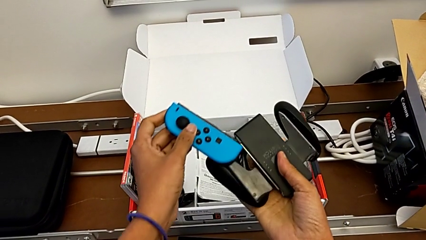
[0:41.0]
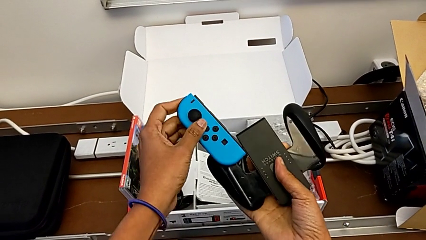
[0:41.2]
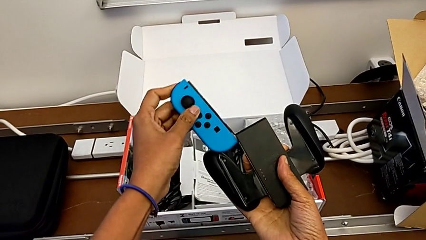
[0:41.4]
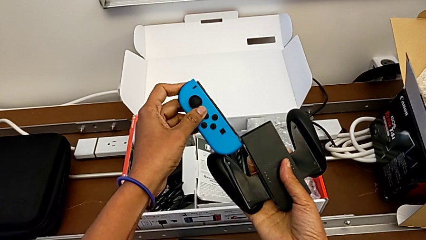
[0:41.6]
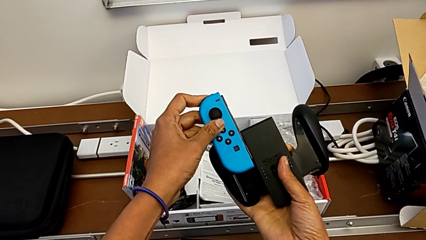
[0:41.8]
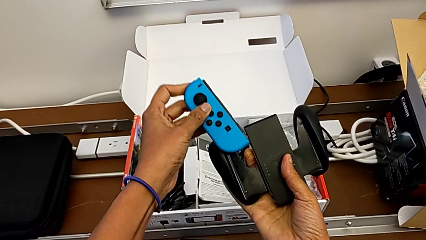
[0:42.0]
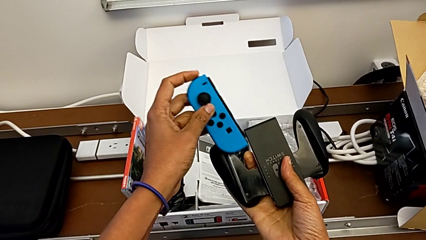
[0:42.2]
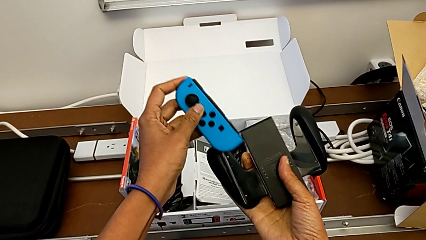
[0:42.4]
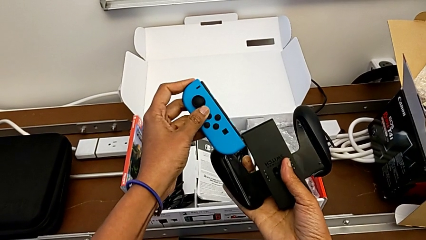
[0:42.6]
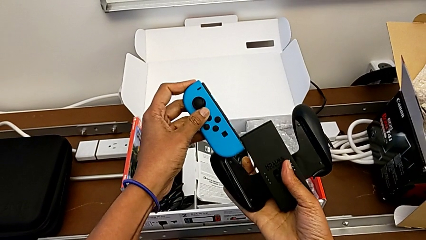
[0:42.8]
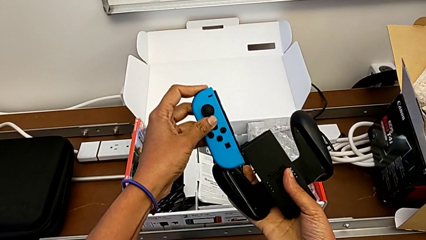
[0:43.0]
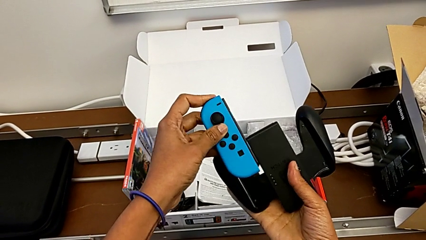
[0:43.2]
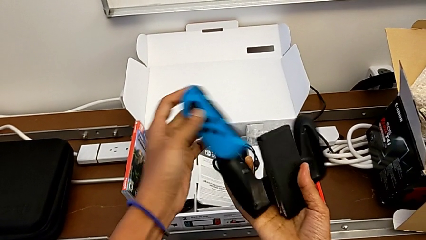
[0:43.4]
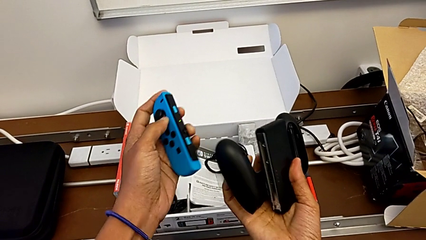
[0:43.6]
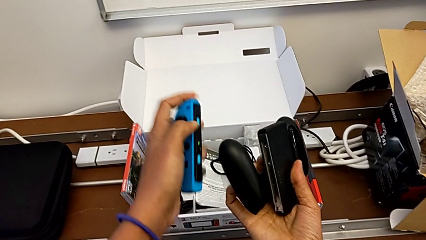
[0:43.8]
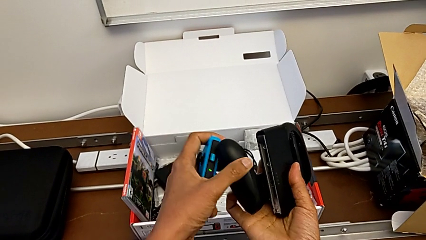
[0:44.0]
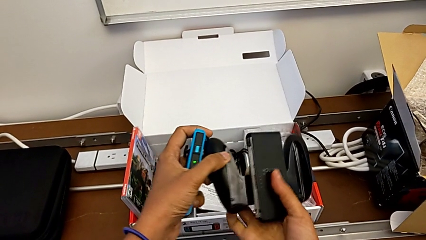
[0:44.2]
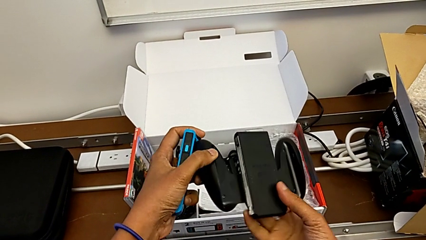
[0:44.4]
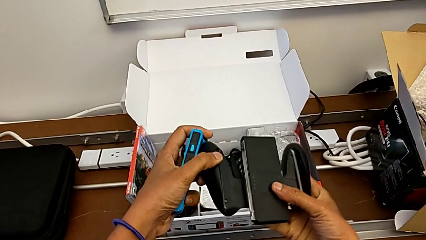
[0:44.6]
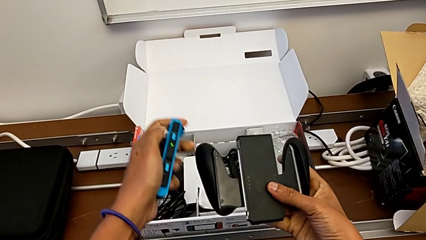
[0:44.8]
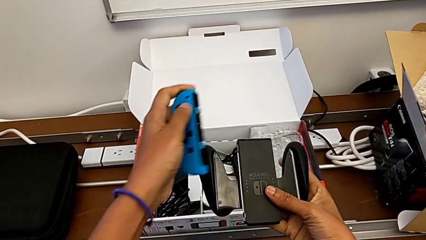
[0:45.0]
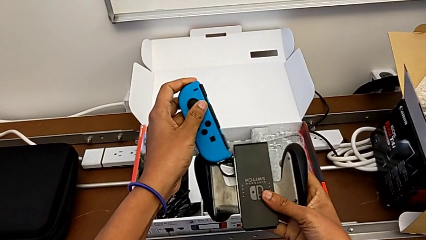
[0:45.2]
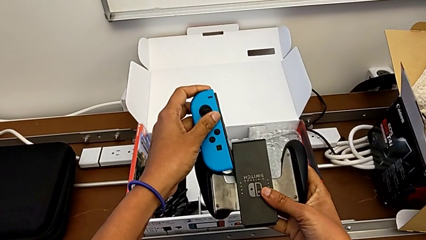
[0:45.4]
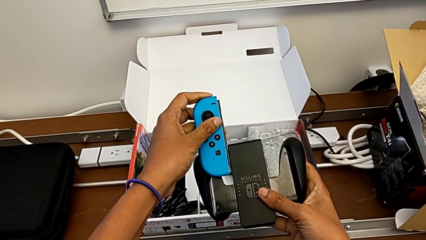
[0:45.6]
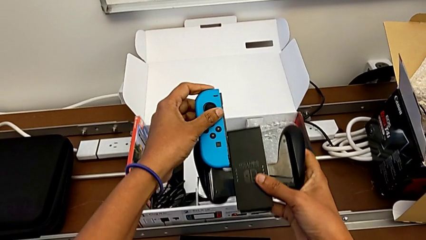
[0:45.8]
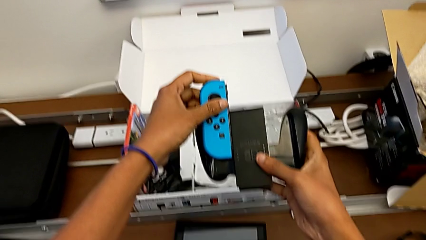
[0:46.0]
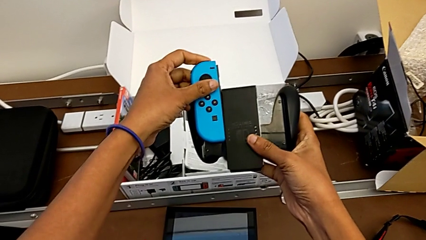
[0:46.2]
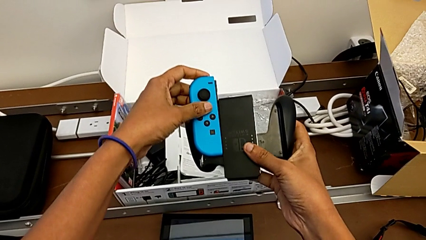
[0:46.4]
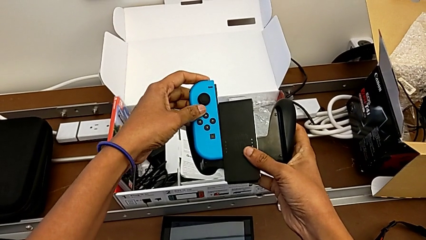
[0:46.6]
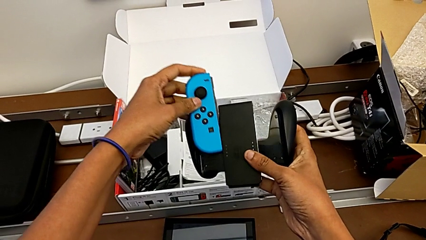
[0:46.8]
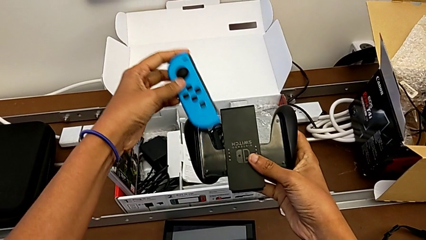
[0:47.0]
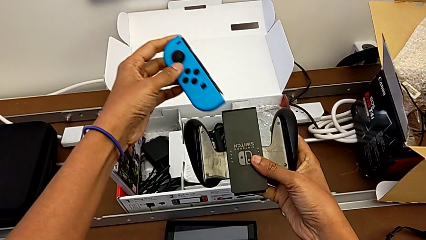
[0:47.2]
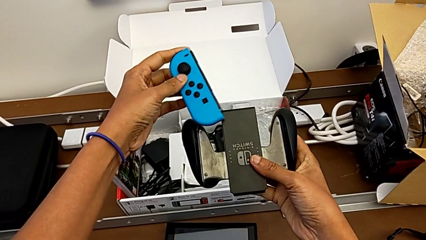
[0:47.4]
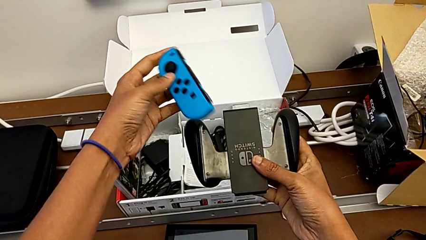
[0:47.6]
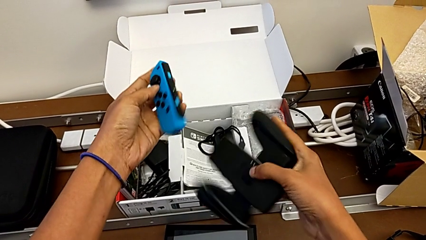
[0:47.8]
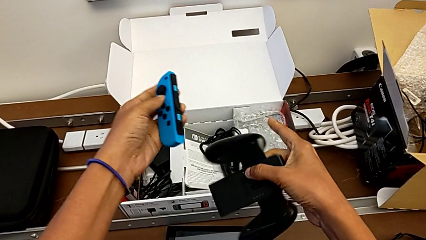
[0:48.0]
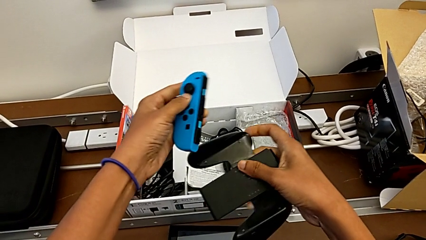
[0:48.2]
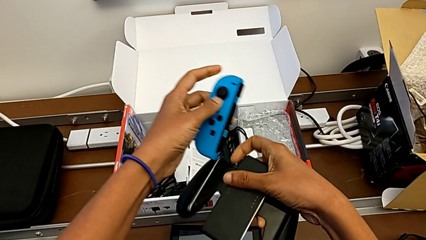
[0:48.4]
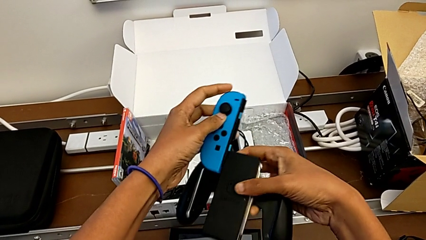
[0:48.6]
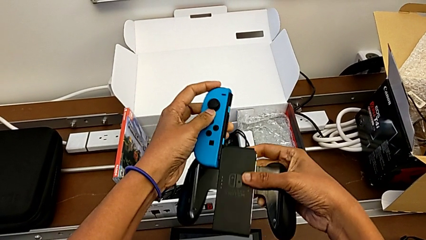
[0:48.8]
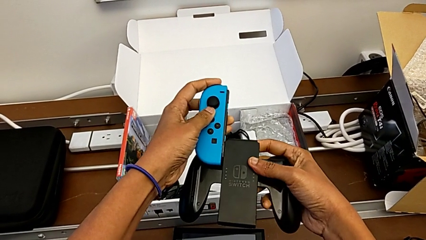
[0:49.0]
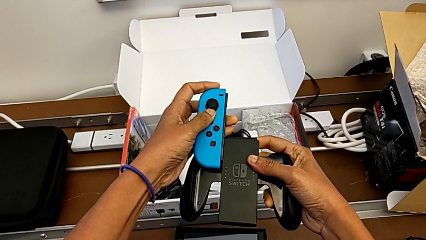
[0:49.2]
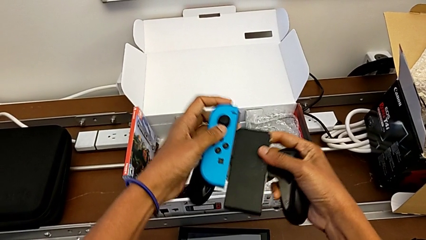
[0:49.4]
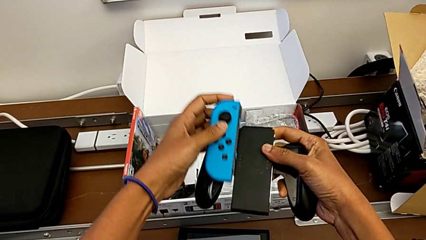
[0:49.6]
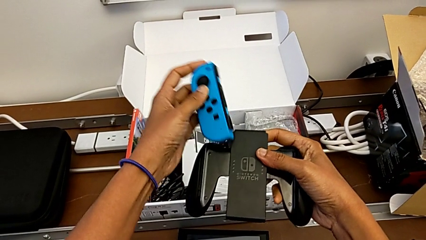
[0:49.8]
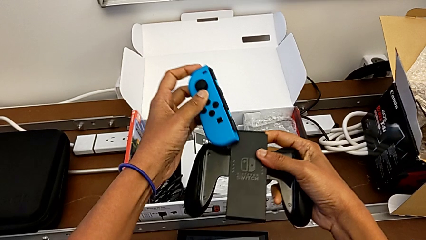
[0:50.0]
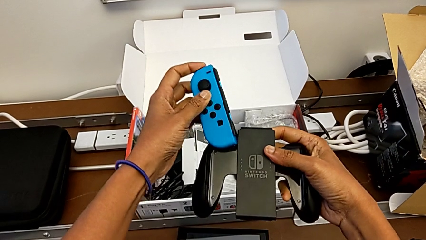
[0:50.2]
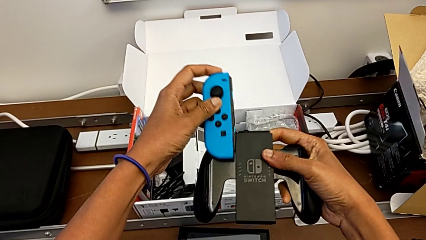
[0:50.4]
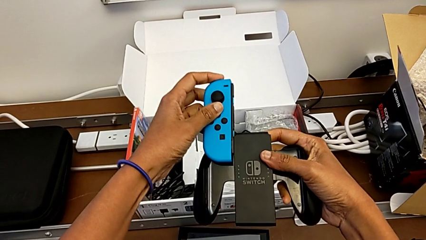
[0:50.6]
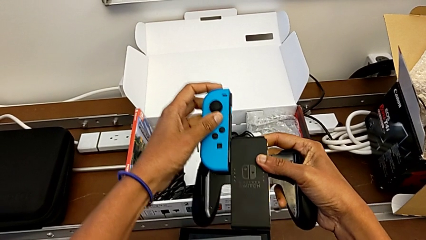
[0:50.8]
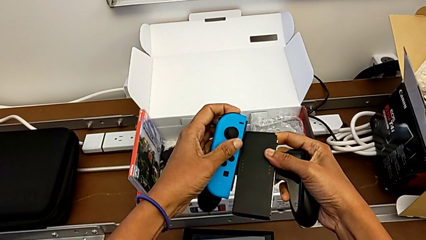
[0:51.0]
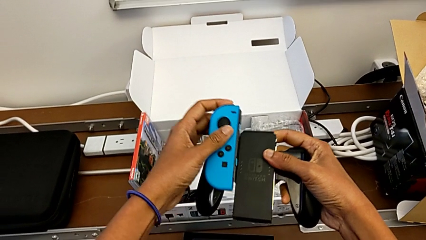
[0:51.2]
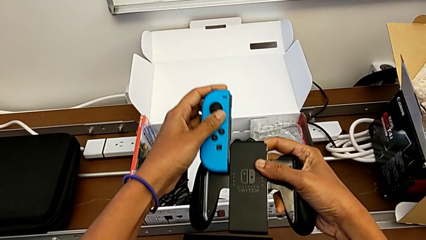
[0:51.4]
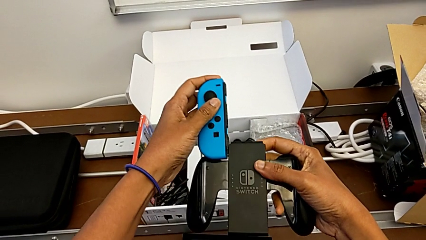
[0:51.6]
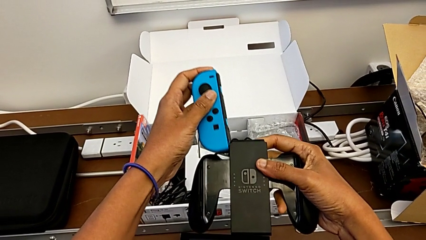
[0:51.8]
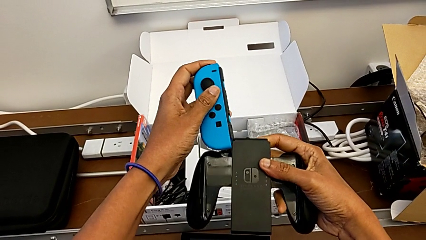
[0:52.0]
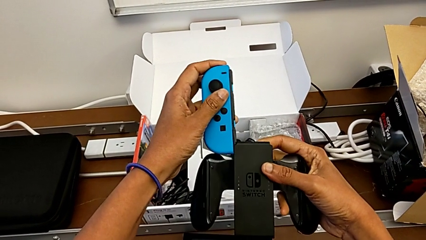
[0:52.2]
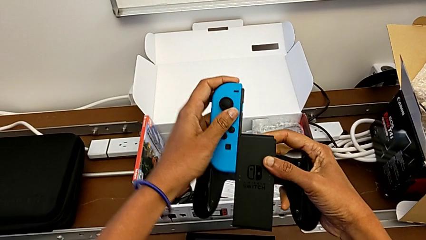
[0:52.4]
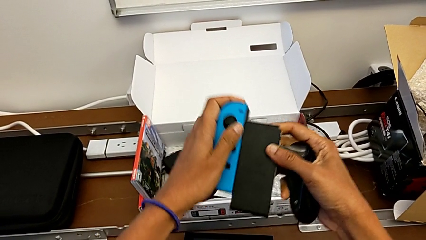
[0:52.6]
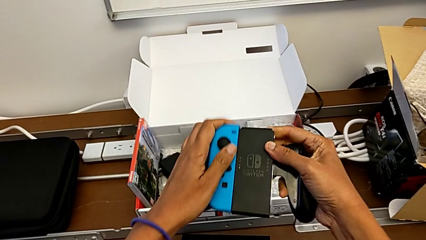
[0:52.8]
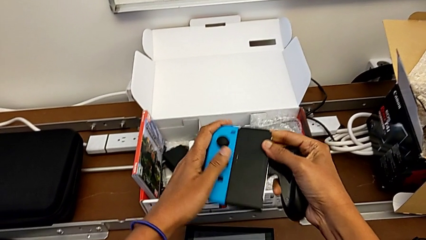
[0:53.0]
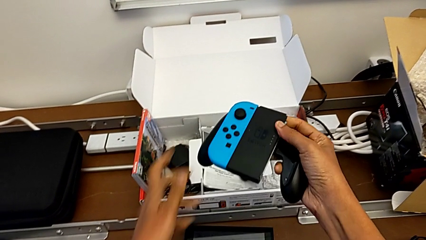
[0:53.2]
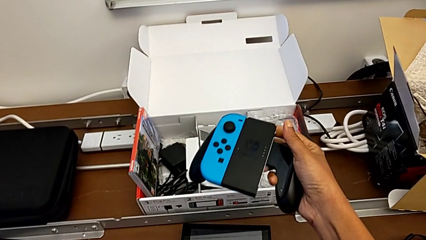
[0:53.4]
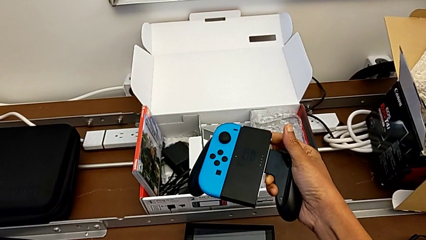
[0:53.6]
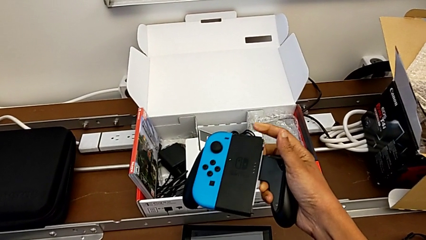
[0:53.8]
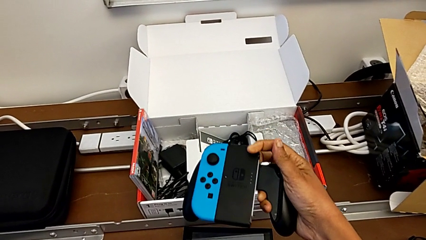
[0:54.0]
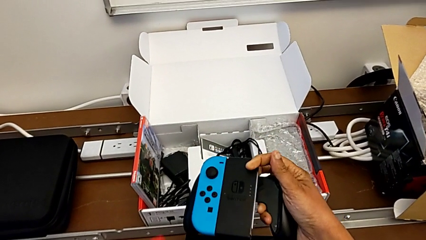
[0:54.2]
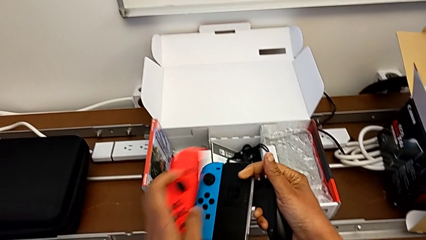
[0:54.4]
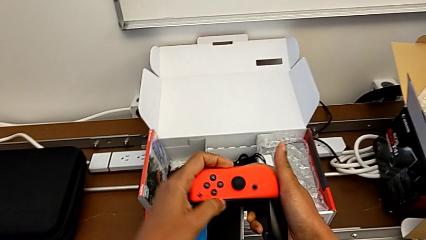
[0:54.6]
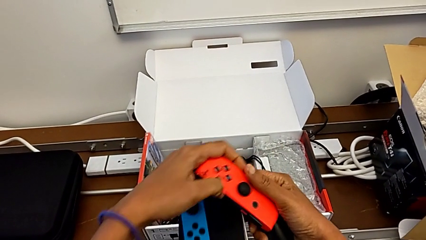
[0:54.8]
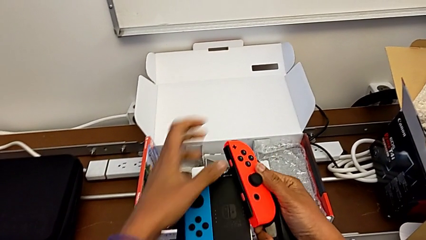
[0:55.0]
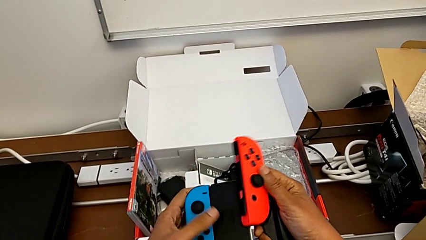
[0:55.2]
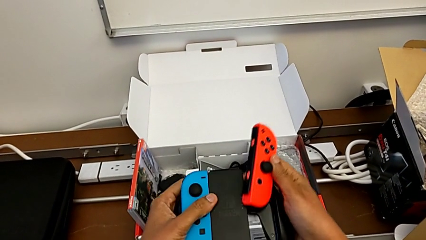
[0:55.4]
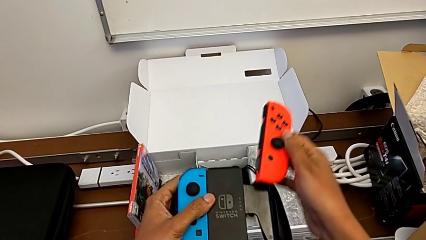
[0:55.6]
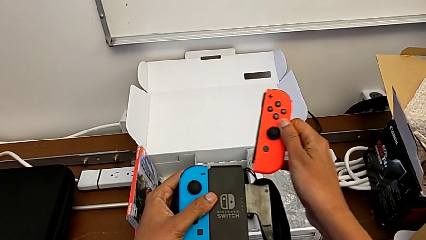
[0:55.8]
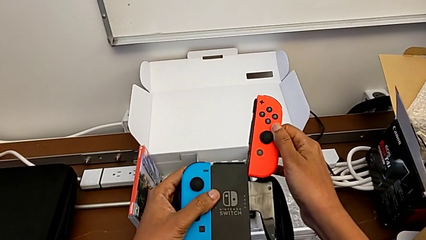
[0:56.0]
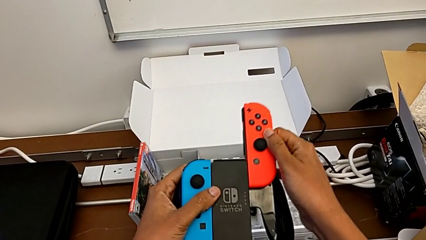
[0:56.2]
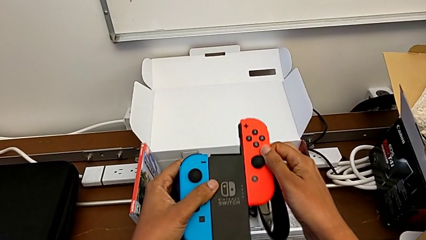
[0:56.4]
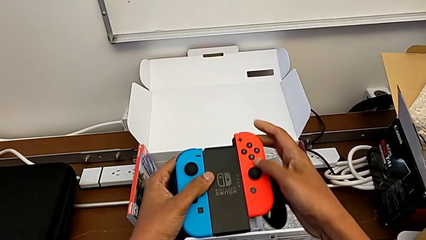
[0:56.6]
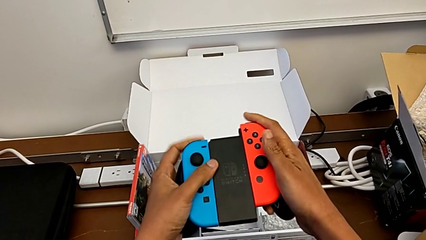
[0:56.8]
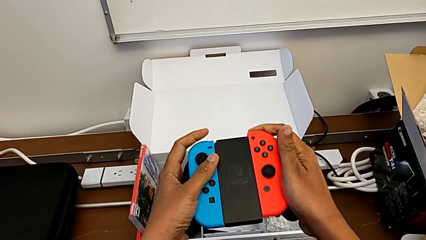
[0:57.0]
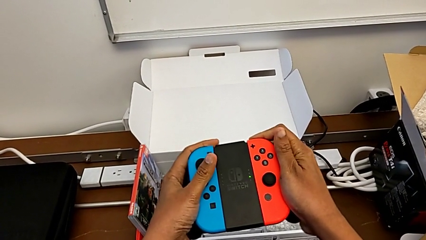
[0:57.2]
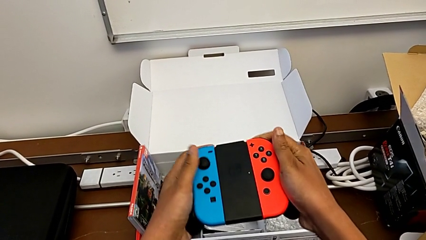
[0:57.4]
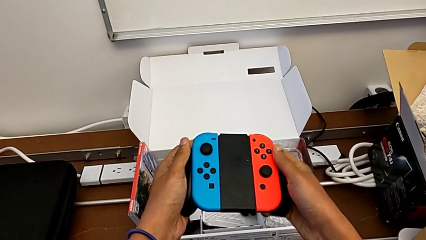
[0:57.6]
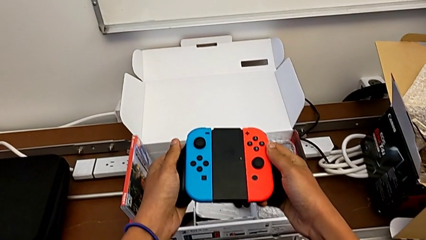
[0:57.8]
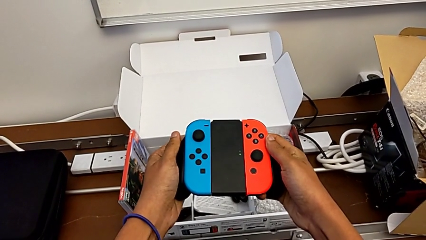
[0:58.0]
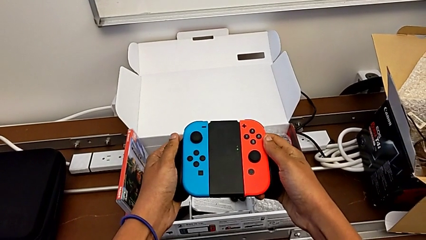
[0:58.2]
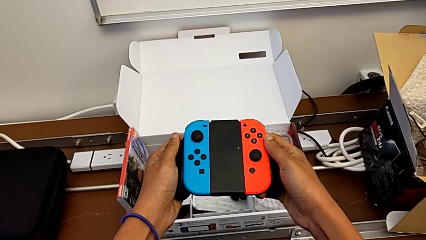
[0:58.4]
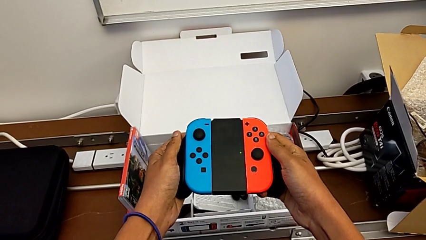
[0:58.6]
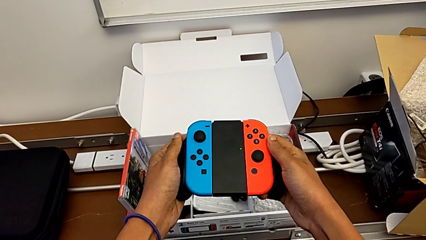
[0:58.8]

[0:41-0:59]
The camera wearer is changing their grip from handheld mode to the comfort grip. They flip the Joy-Con controller and assemble it.
